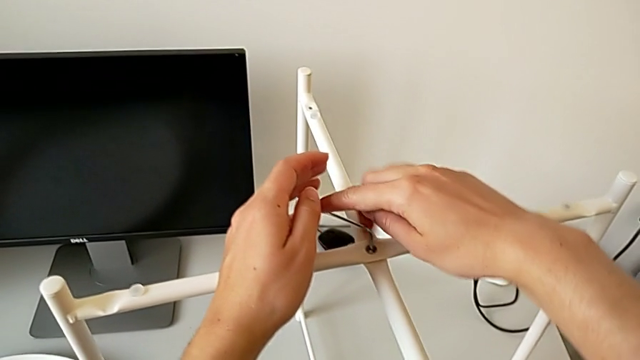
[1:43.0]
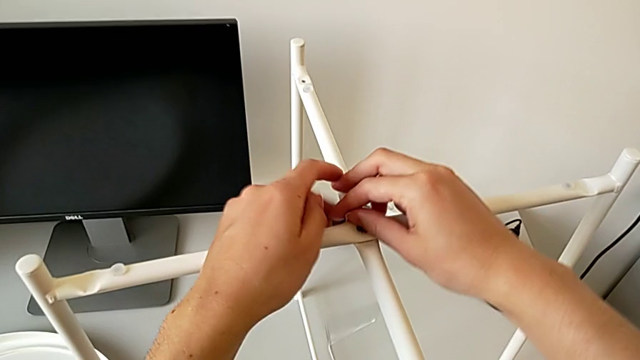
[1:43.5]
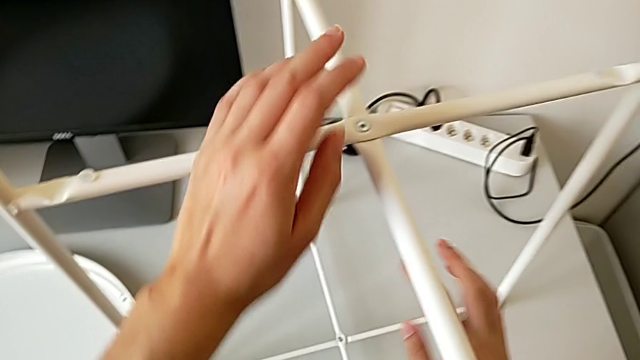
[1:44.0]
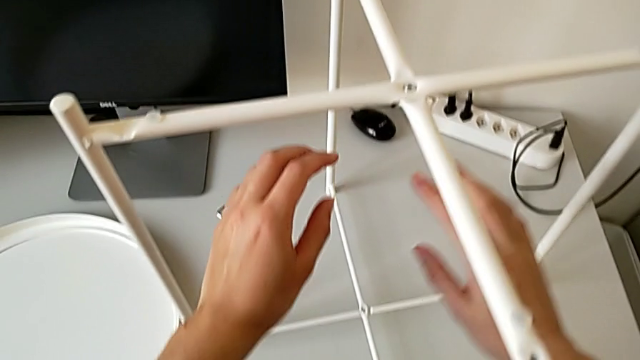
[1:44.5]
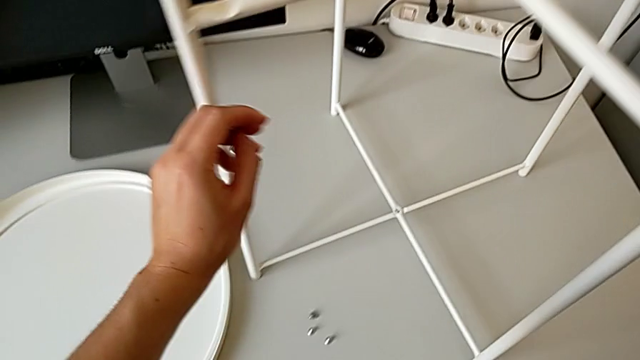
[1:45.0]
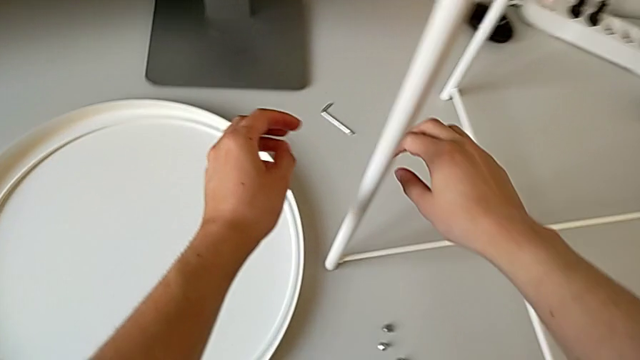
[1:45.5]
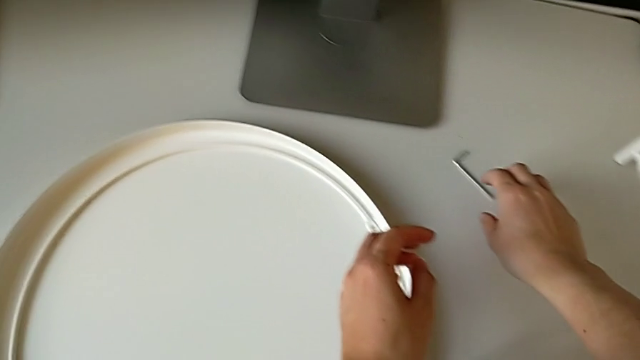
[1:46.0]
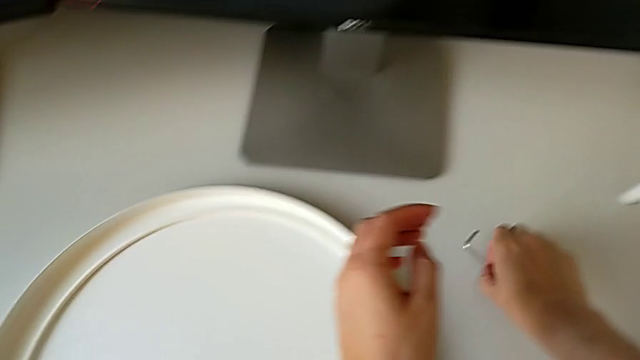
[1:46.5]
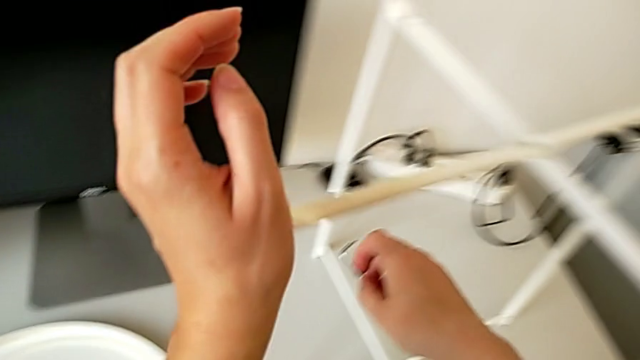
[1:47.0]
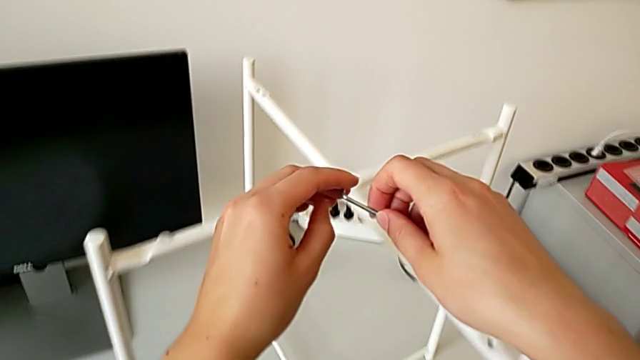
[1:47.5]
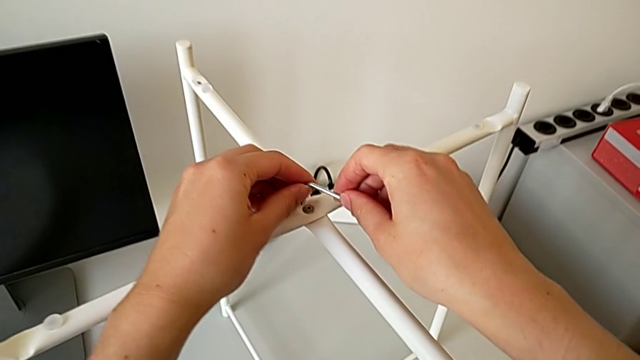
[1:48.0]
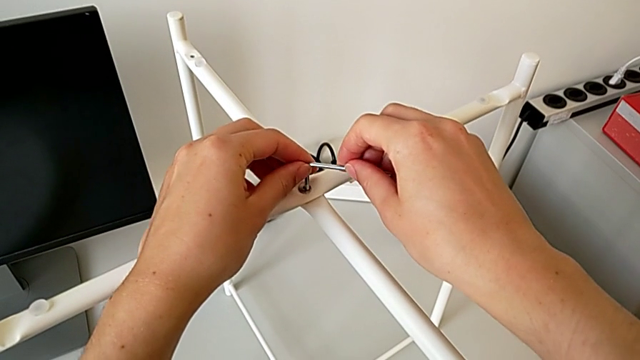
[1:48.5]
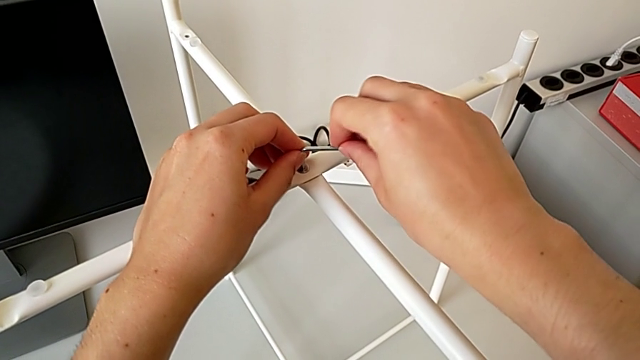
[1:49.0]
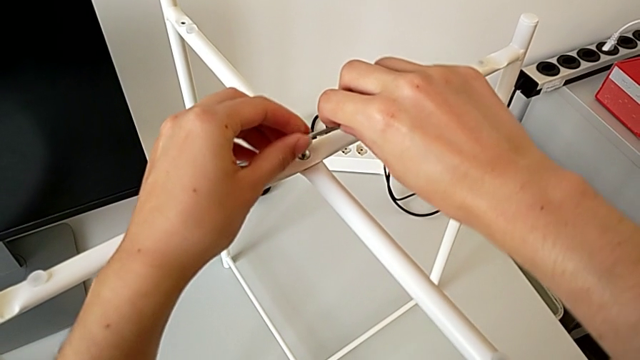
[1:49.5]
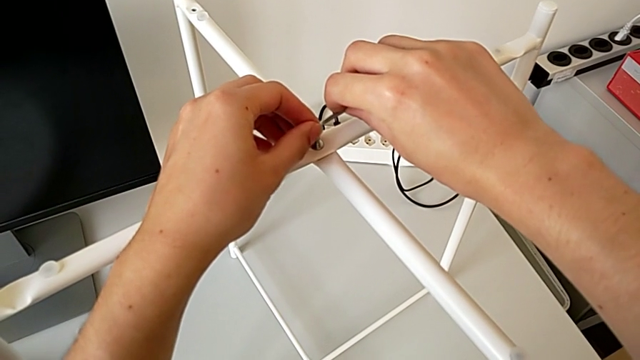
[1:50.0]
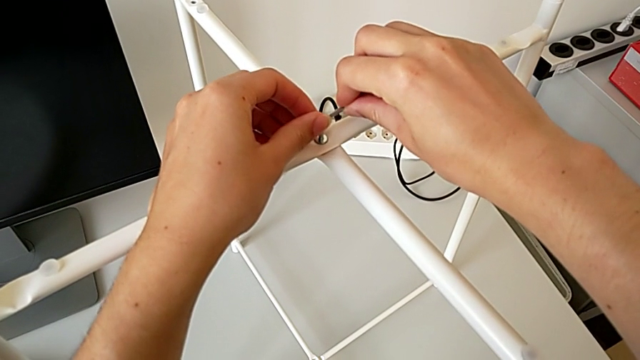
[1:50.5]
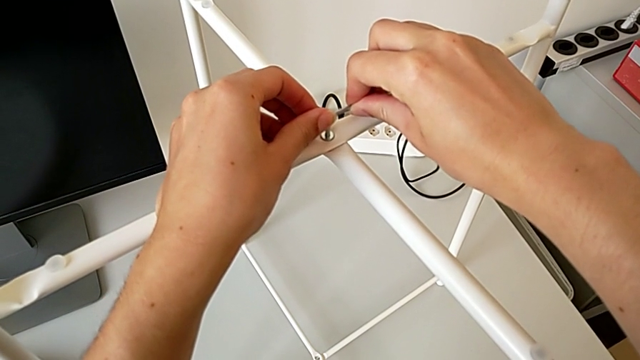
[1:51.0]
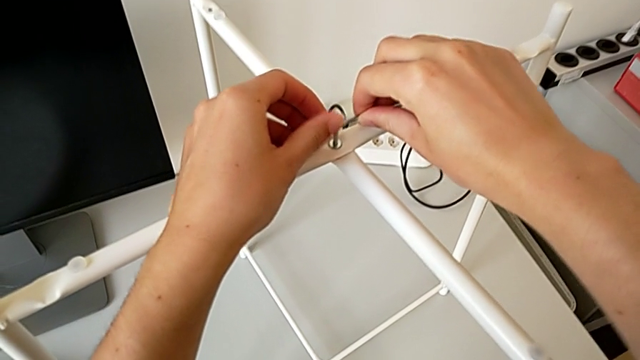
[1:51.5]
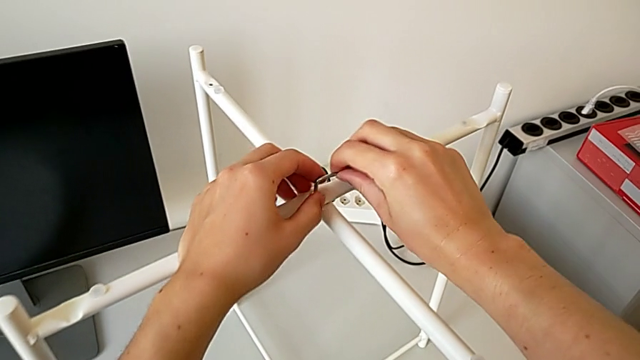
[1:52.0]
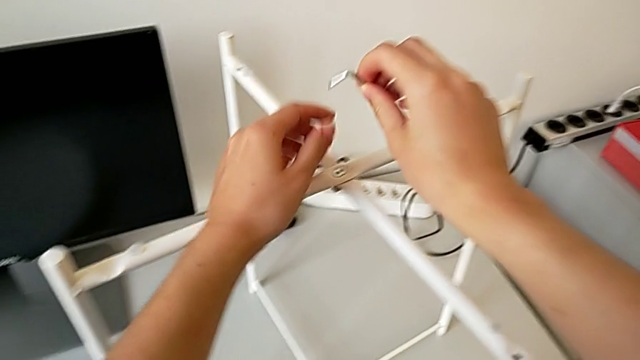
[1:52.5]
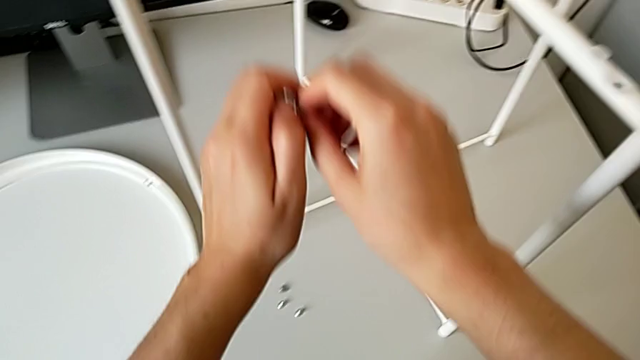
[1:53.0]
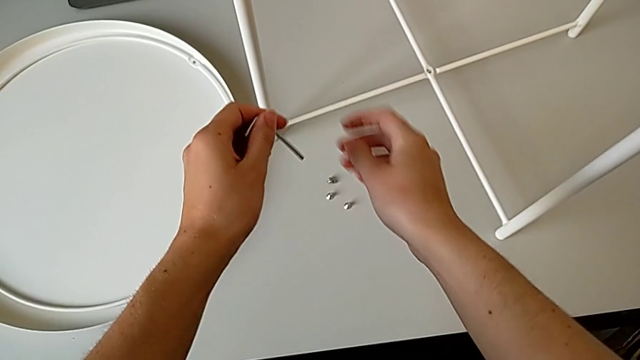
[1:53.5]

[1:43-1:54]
The camera wearer is assembling the top screw of the legs. They wrongly drop the Allen wrench, grab it, insert it, screw the hex socket head and withdraw the Allen wrench.

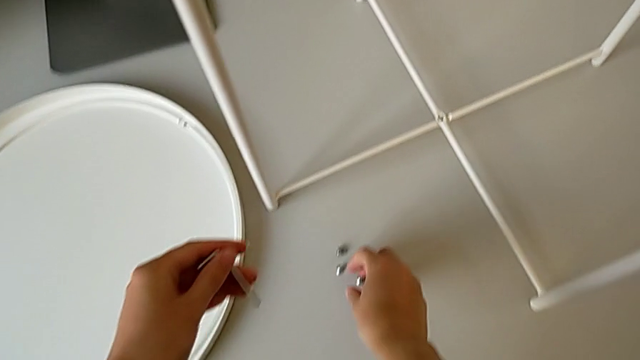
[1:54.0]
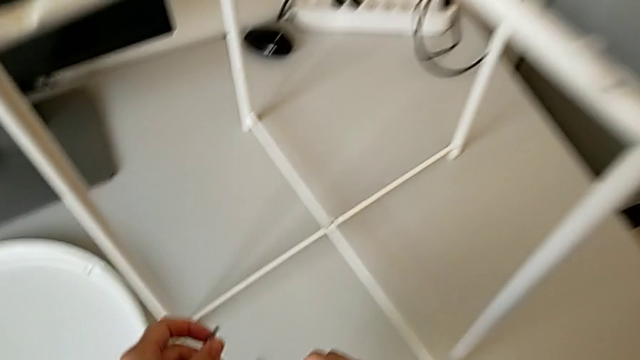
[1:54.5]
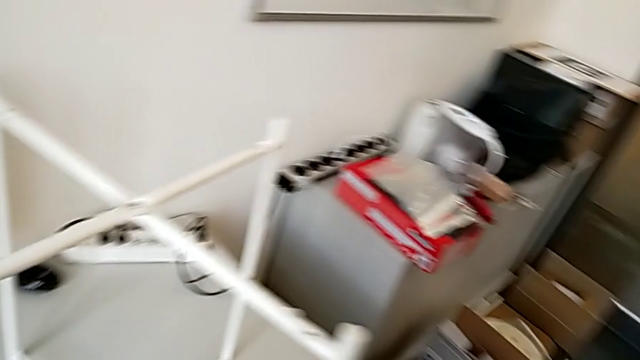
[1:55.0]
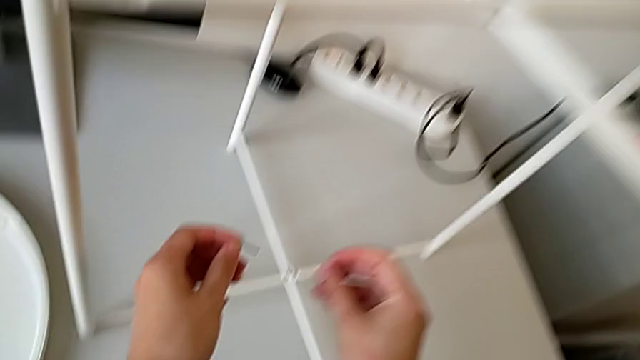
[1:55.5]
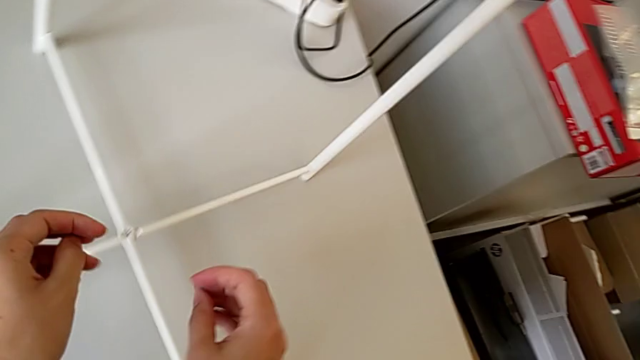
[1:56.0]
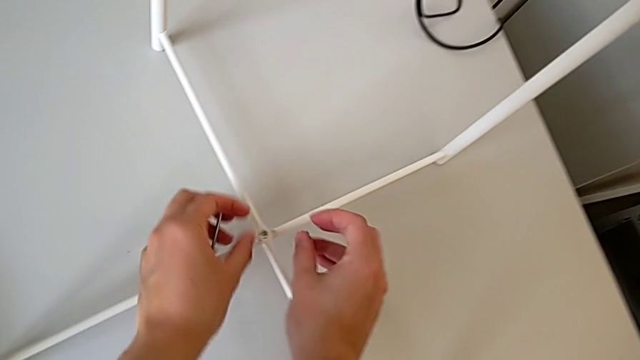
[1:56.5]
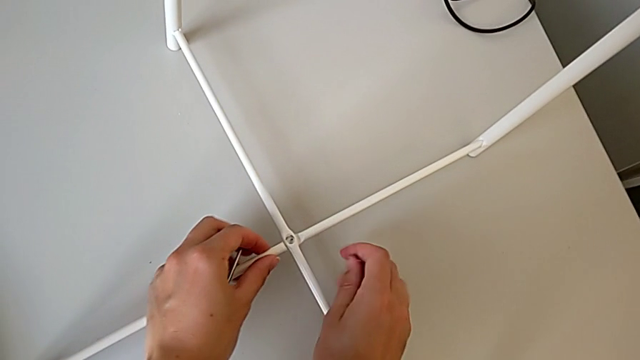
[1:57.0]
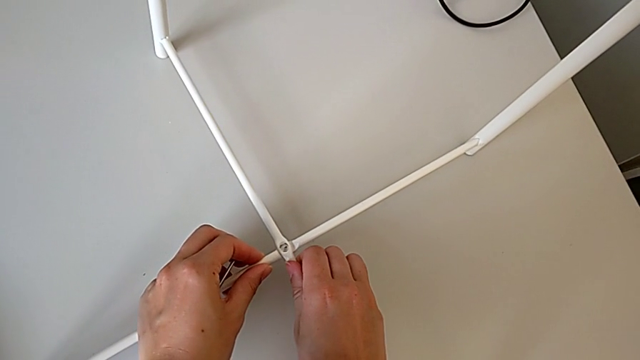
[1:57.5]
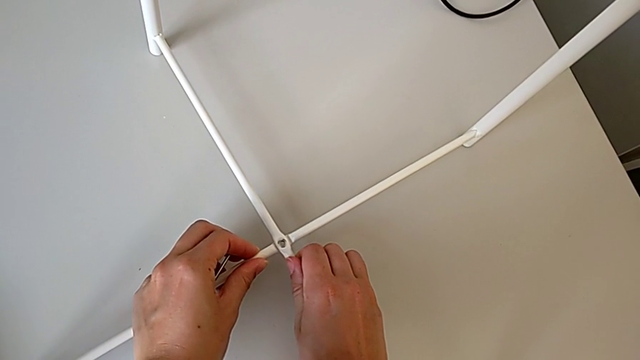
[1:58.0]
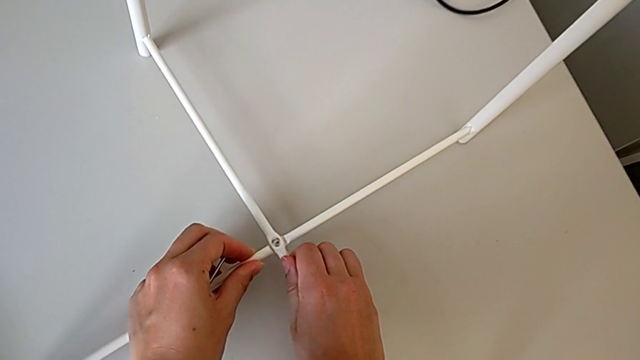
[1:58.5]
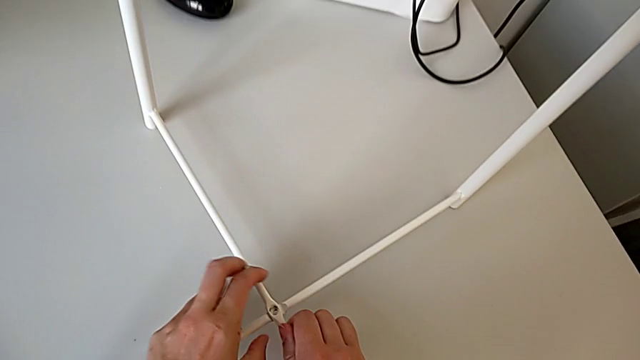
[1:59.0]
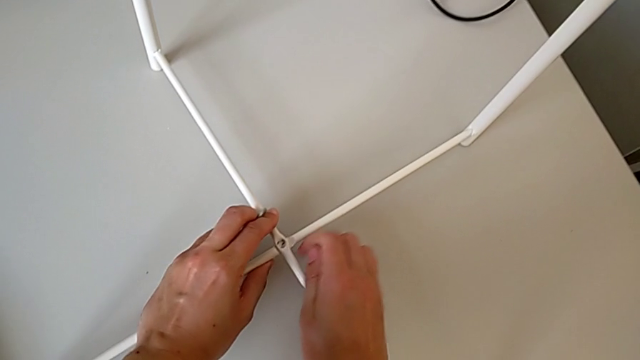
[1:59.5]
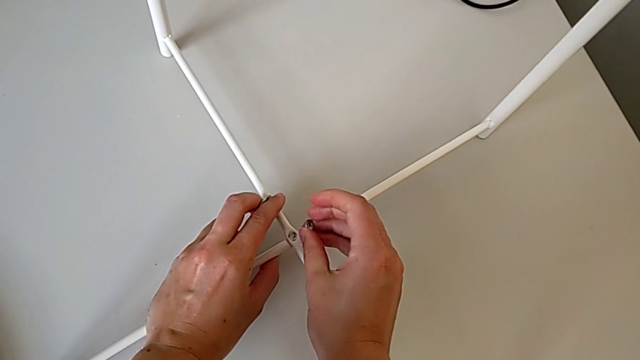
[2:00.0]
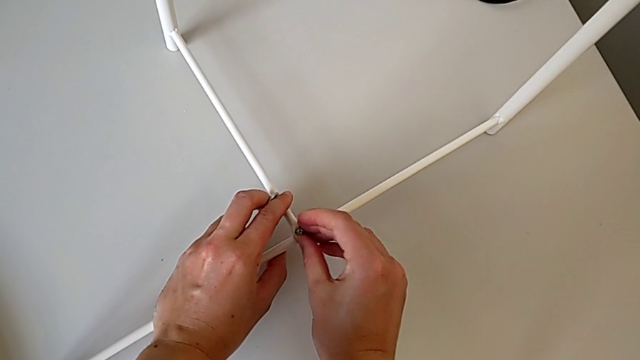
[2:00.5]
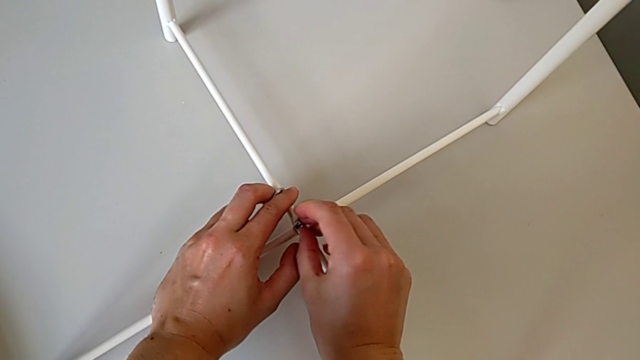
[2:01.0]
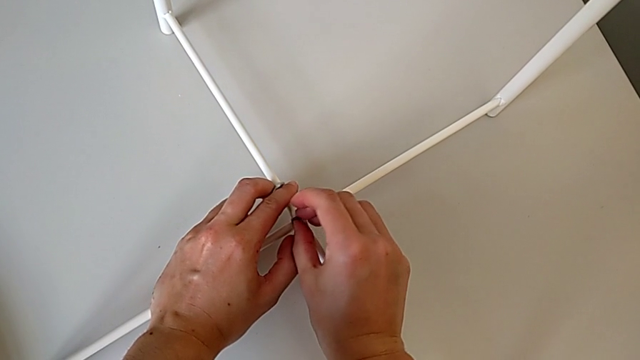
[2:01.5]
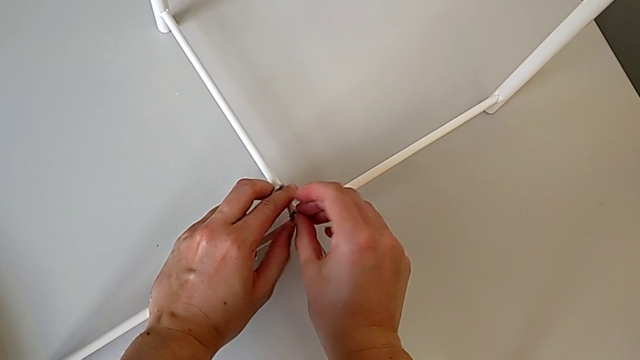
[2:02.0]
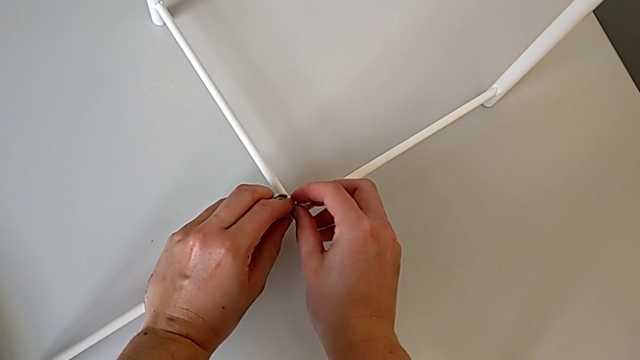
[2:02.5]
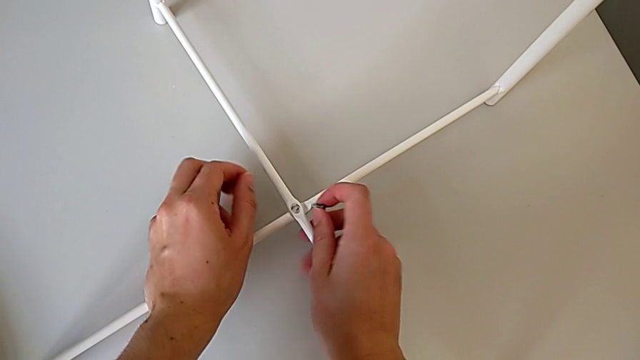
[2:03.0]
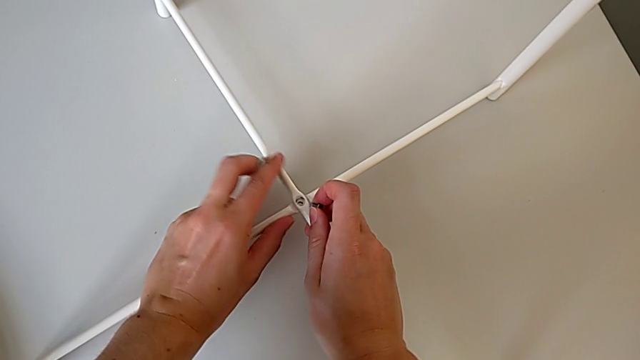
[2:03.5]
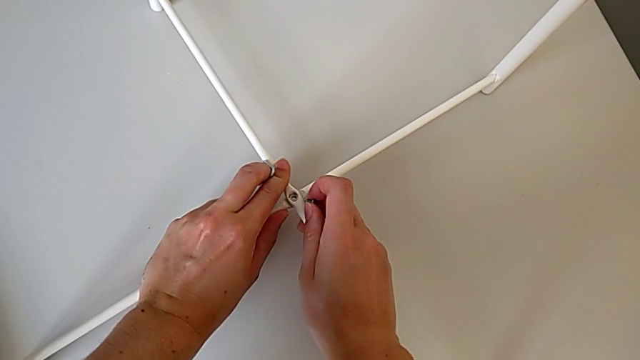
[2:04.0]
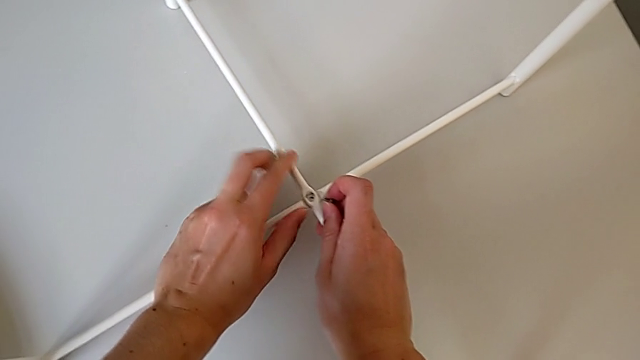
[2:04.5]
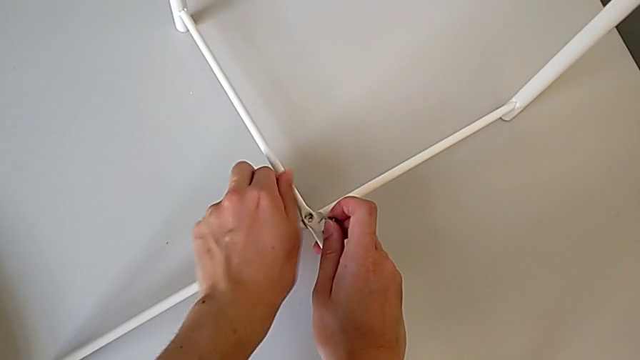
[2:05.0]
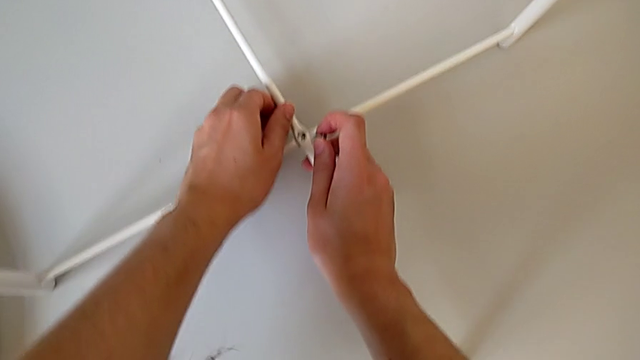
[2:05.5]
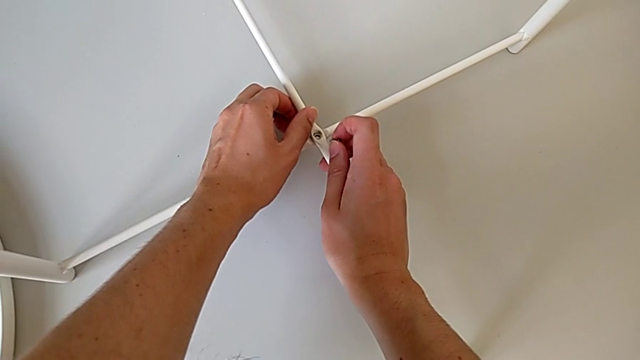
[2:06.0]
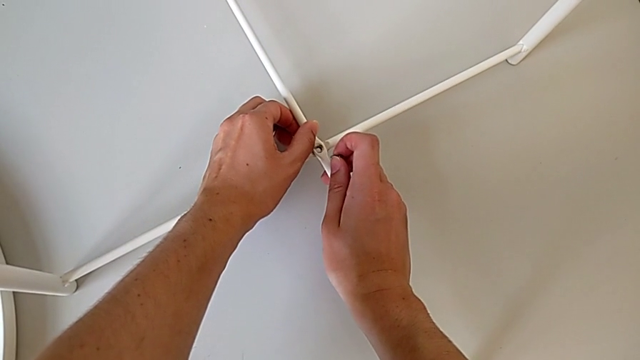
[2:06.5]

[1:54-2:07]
The camera wearer is assembling the bottom screw of the legs. They grab the hex socket head, align the bottom leg, insert the hex socket head, withdraw it and align the leg.
